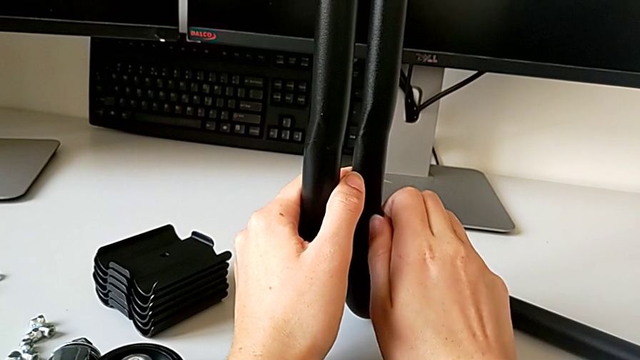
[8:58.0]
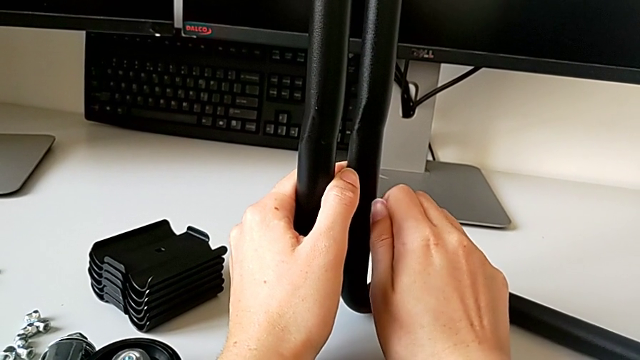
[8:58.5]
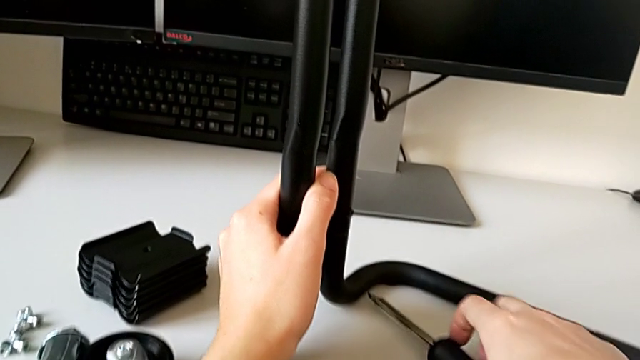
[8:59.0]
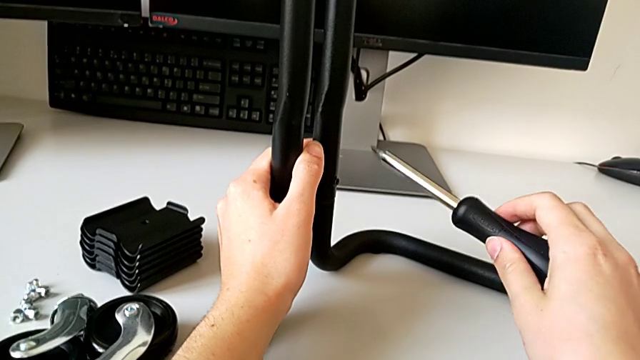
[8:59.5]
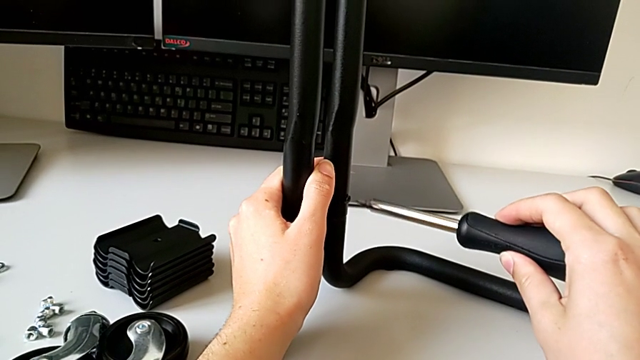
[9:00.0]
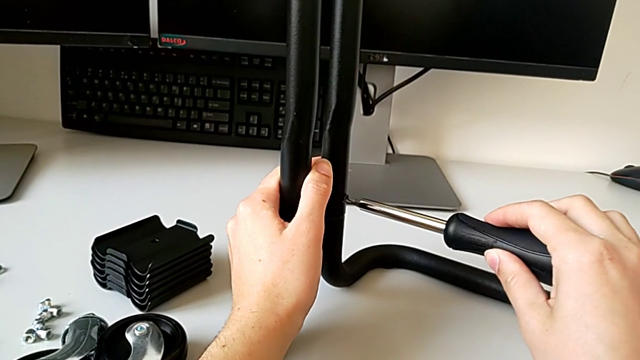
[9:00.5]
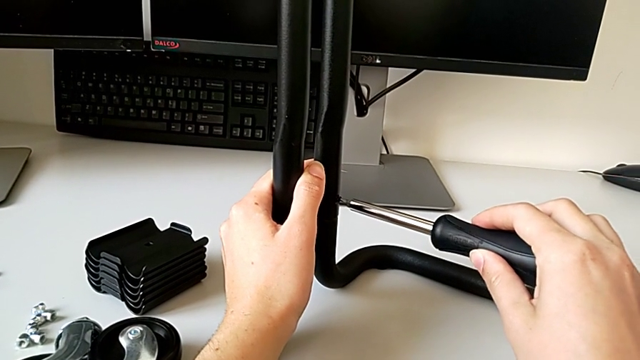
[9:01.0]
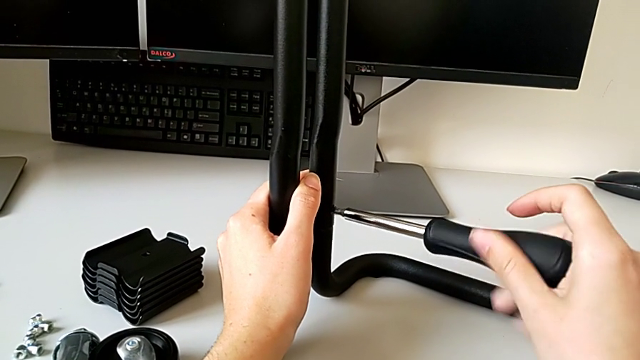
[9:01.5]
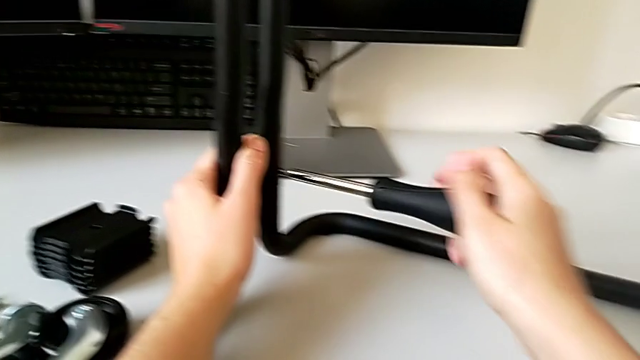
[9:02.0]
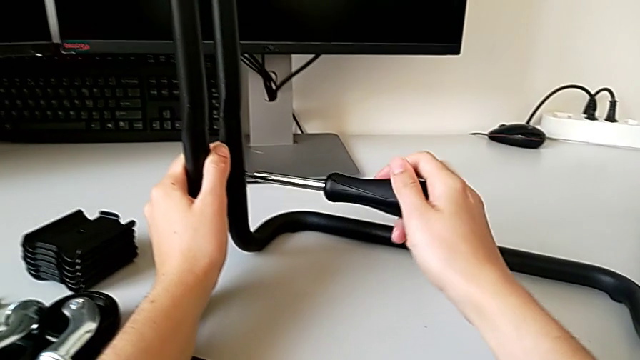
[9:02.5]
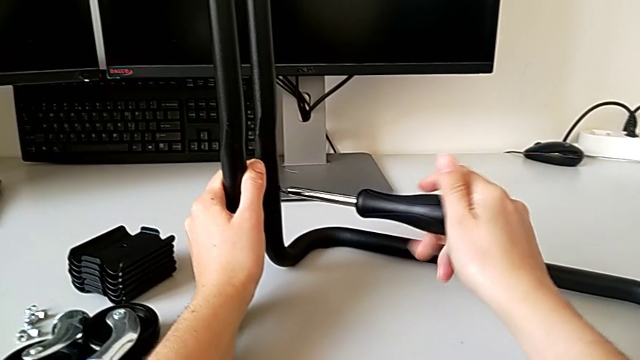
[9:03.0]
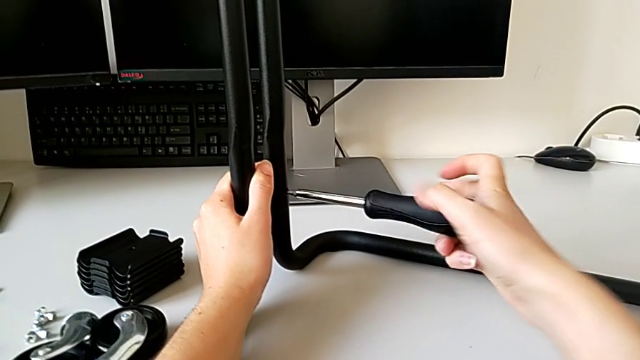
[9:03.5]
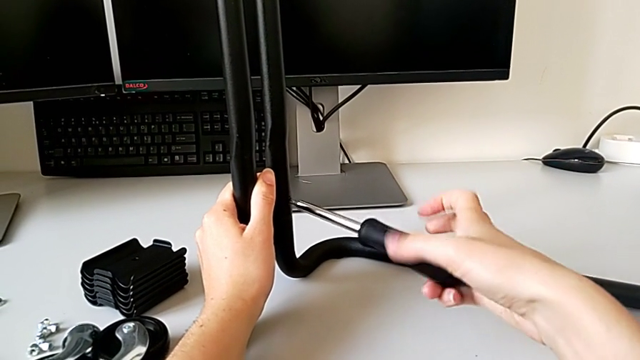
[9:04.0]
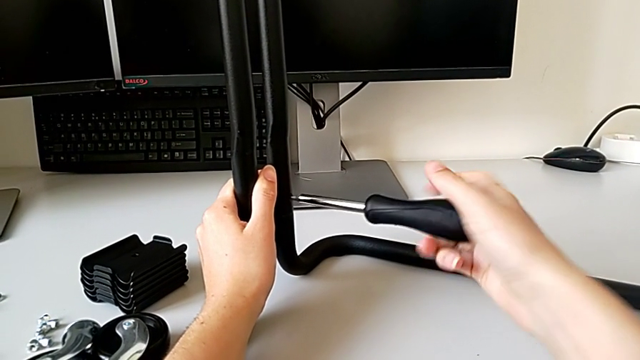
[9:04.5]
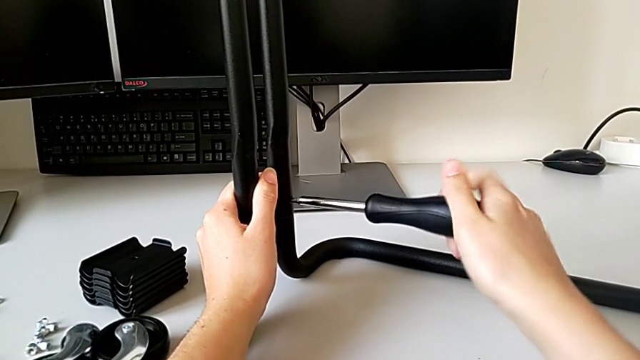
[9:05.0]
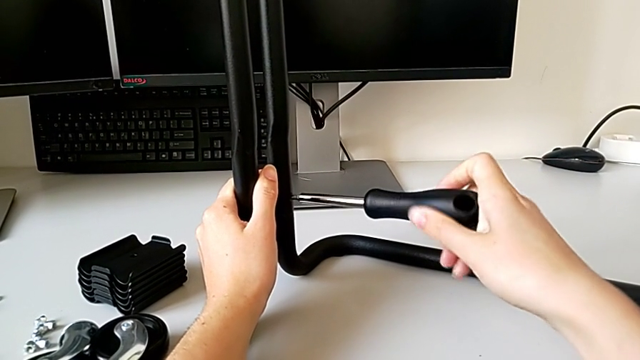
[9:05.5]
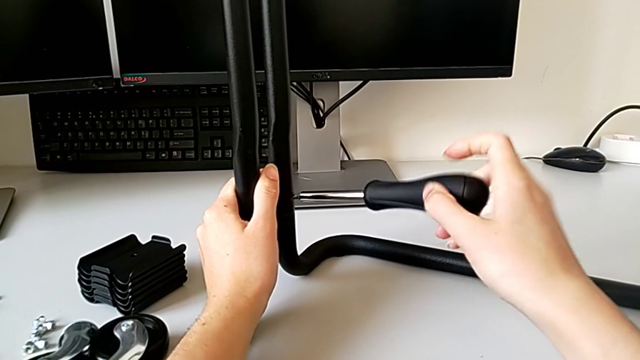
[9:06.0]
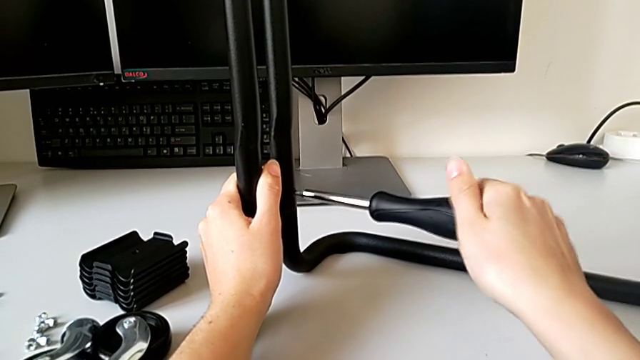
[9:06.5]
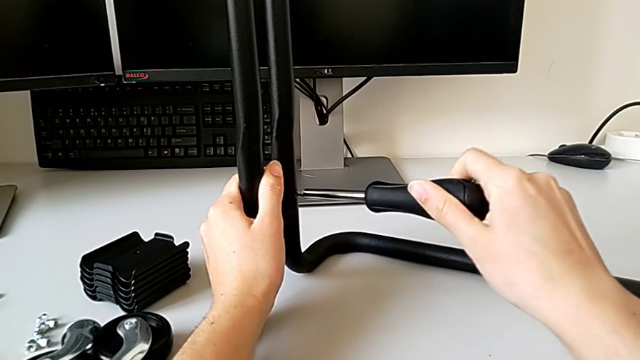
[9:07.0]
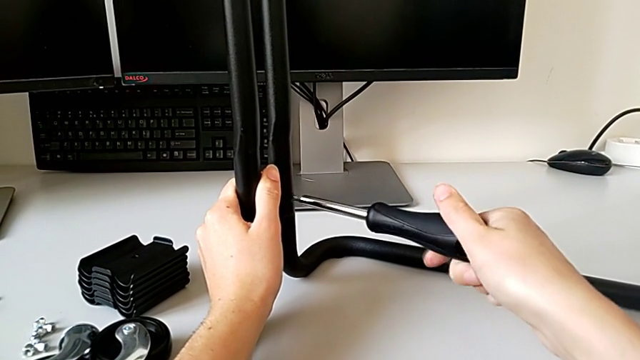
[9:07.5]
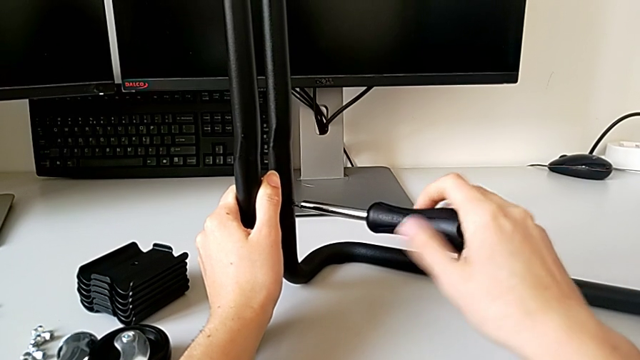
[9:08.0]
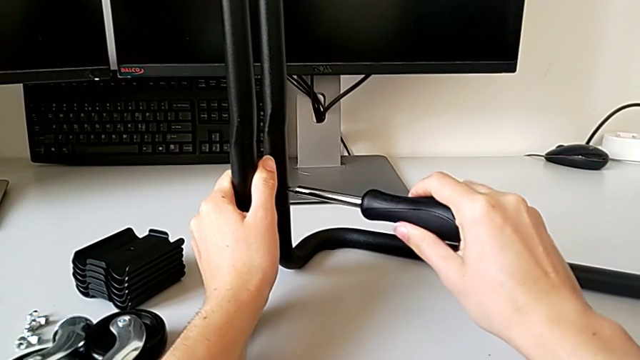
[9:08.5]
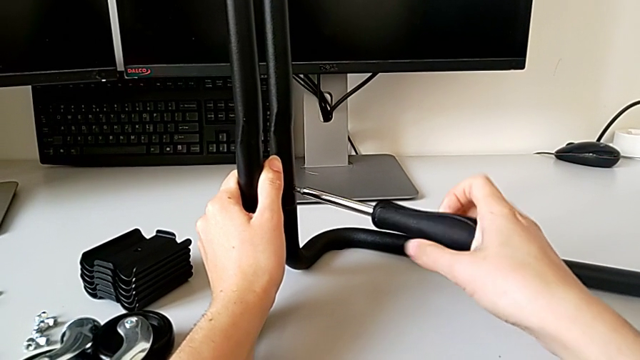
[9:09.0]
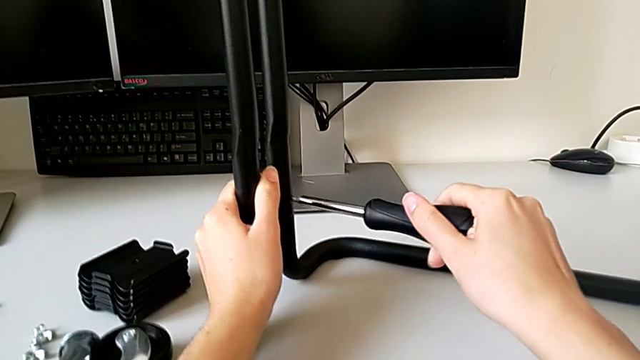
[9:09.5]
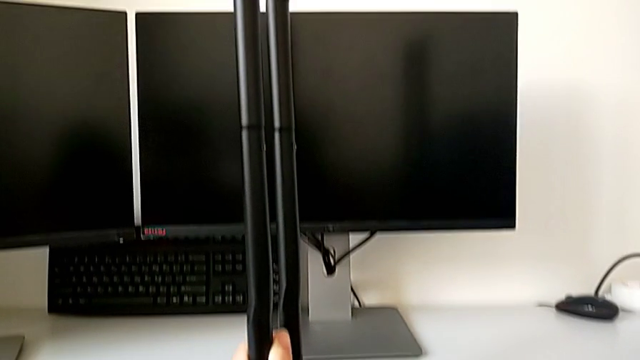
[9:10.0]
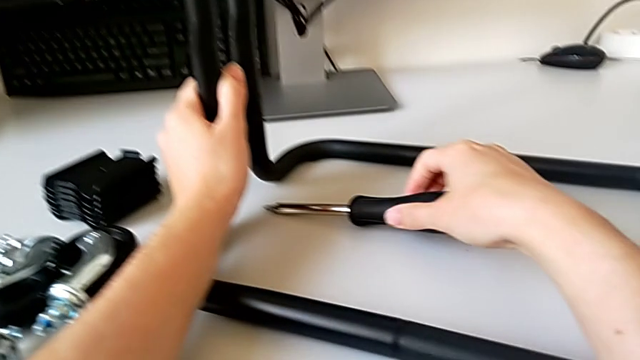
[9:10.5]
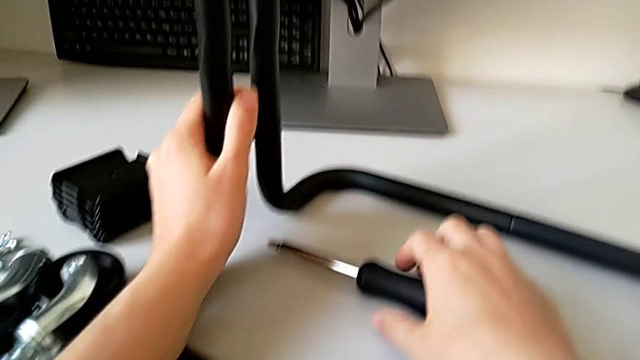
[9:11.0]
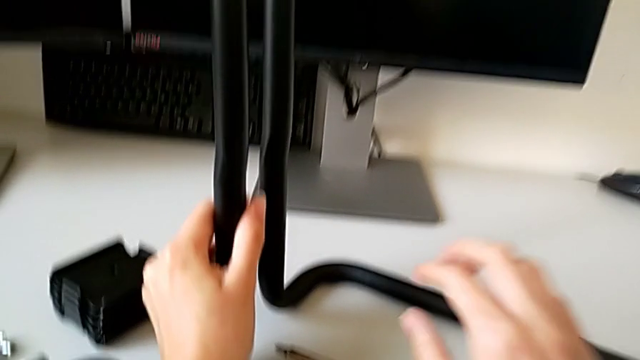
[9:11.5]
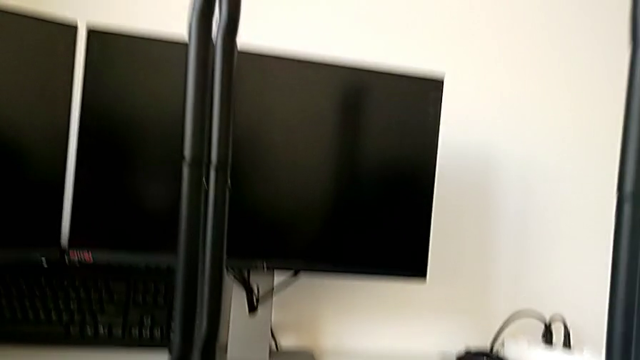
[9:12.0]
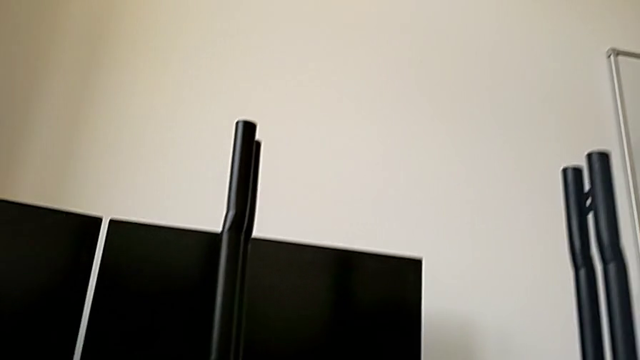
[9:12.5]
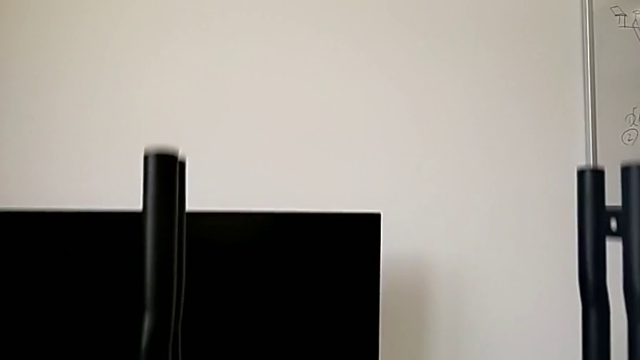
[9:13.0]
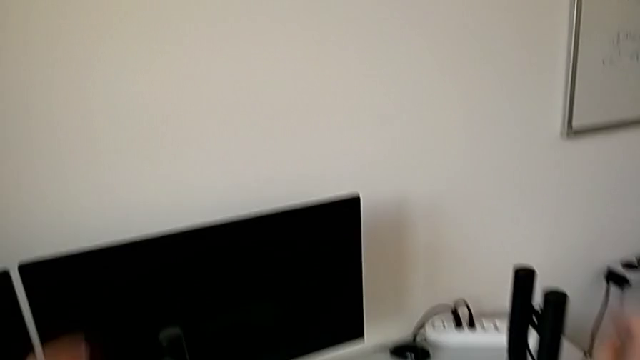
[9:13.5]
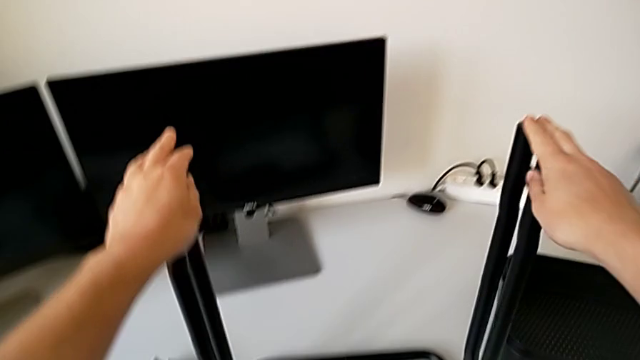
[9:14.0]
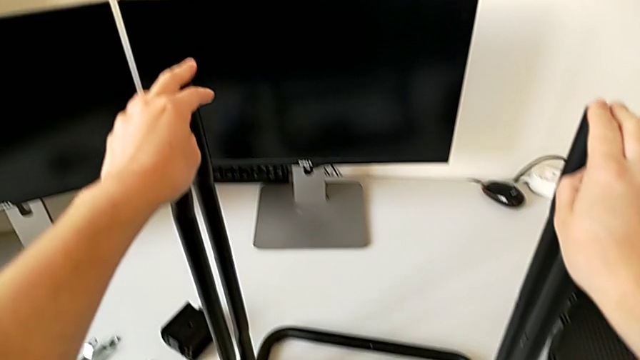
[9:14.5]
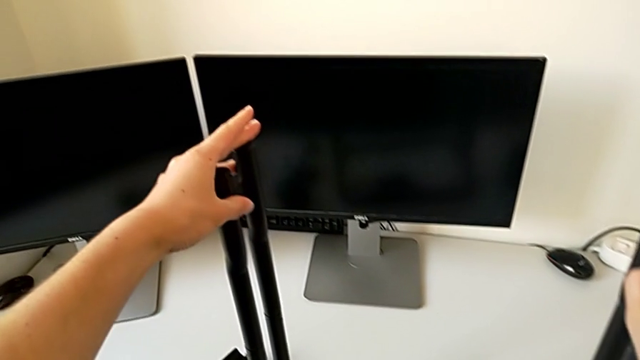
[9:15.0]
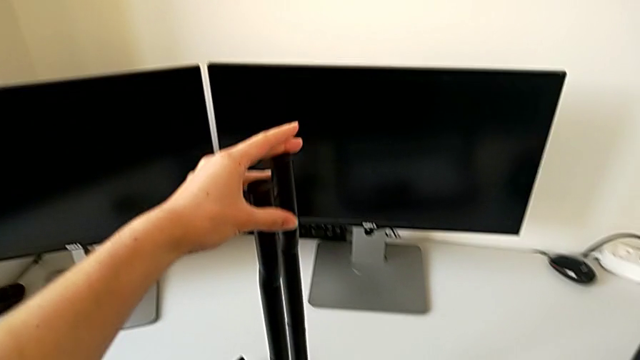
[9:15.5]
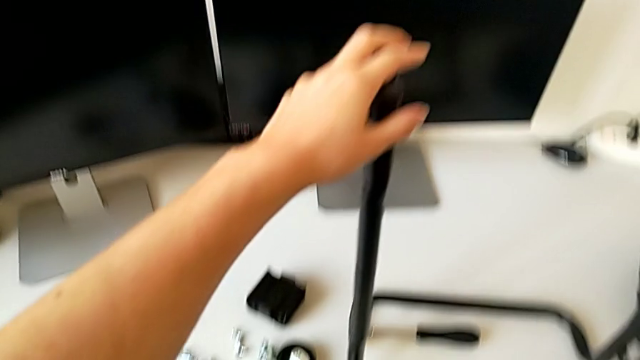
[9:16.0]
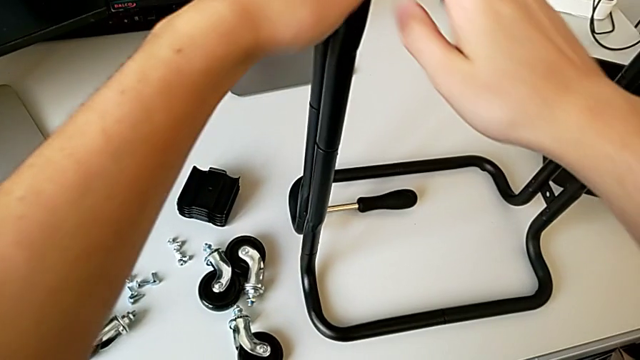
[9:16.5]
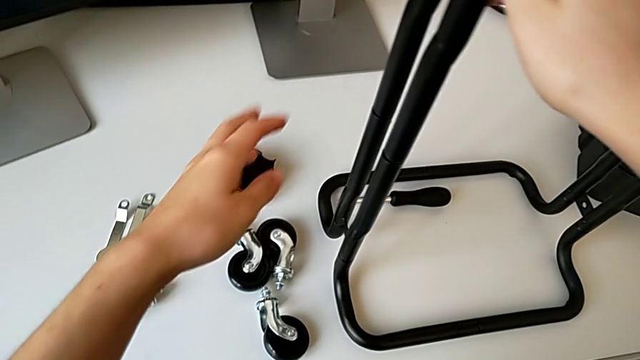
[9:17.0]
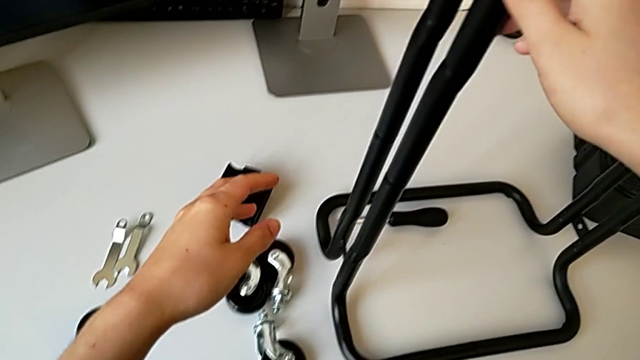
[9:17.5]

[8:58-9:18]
The camera wearer is assembling the frame. They grab the screwdriver, screw the fourth screw and place the screwdriver.

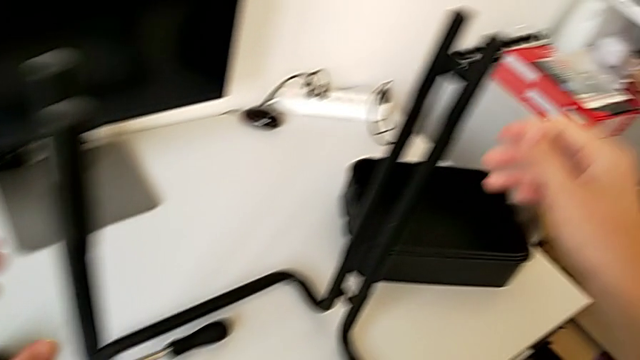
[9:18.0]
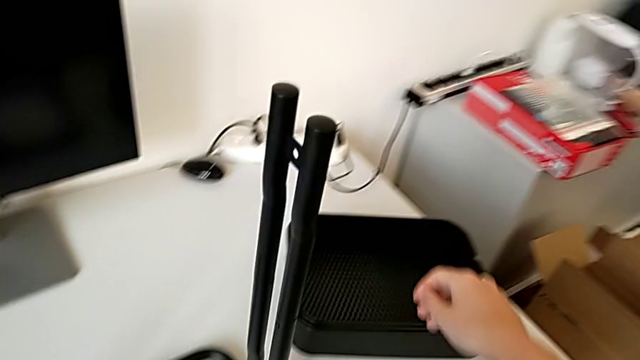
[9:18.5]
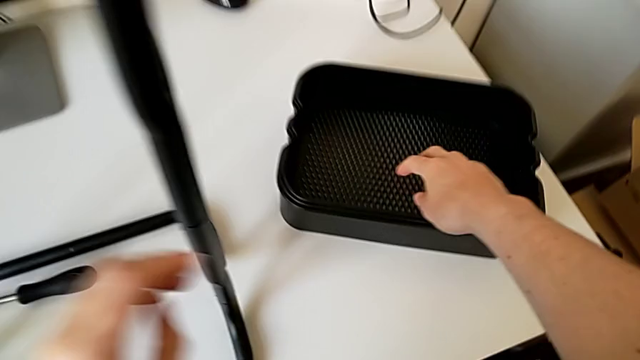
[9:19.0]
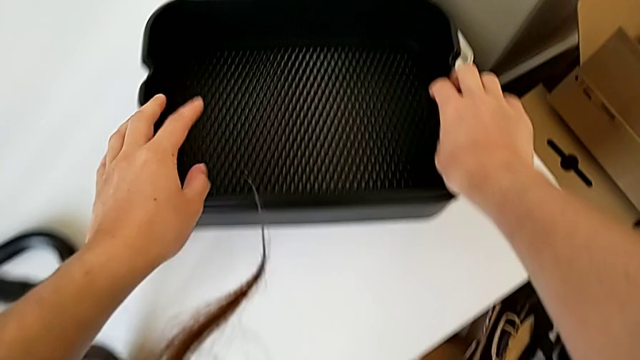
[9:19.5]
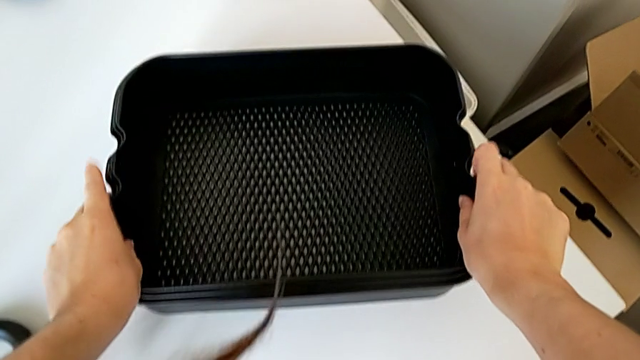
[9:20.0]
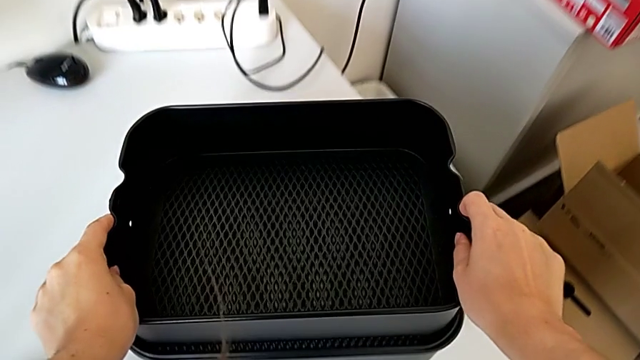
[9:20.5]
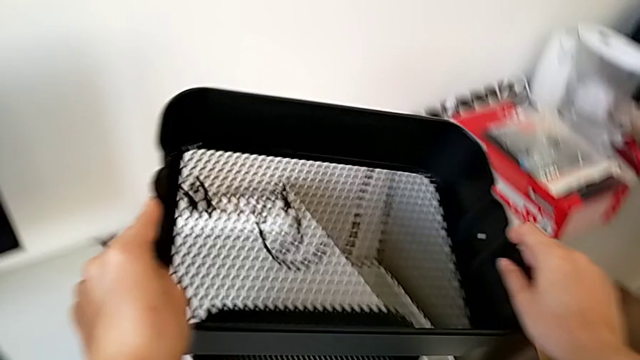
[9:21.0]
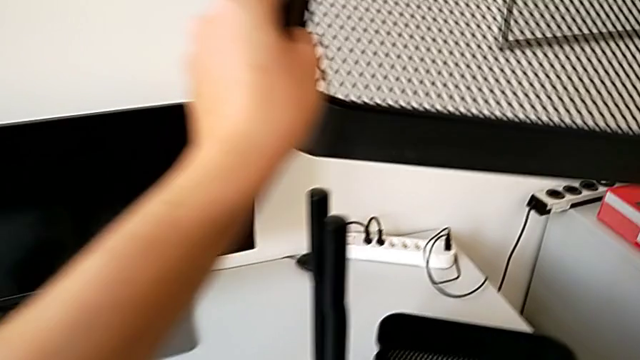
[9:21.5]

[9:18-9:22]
The camera wearer is assembling the bottom tray of the rolling cart. They begin to wrongly assemble the grid tray.
